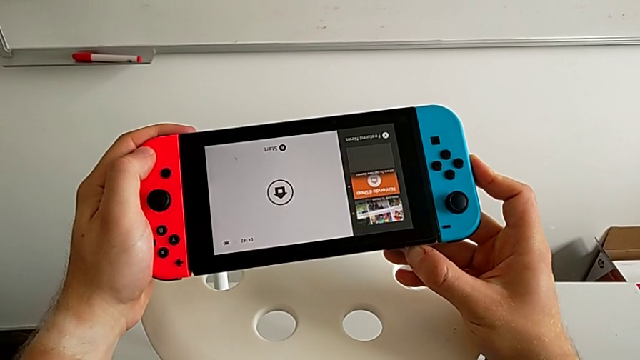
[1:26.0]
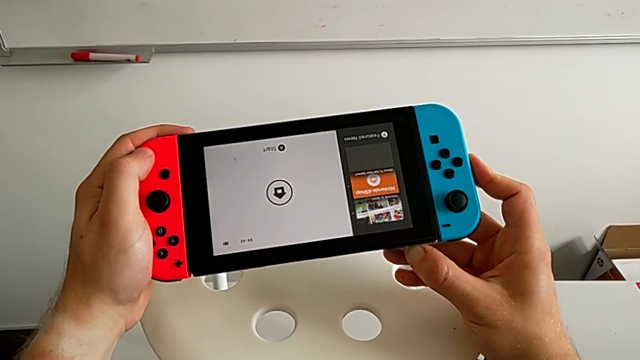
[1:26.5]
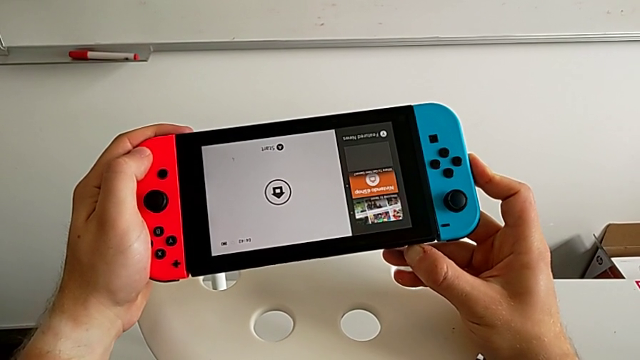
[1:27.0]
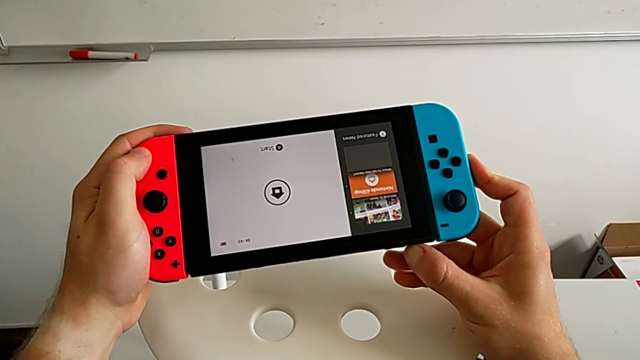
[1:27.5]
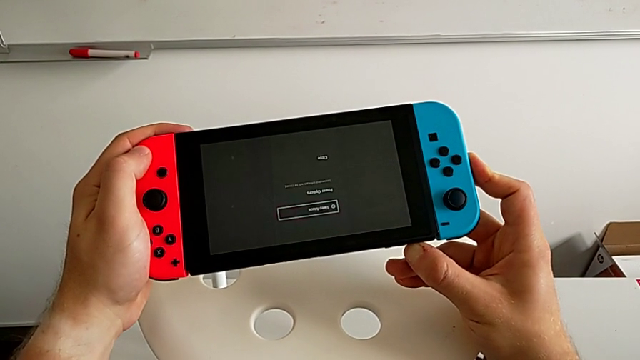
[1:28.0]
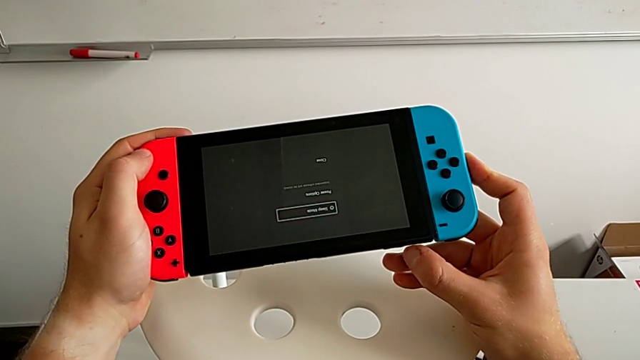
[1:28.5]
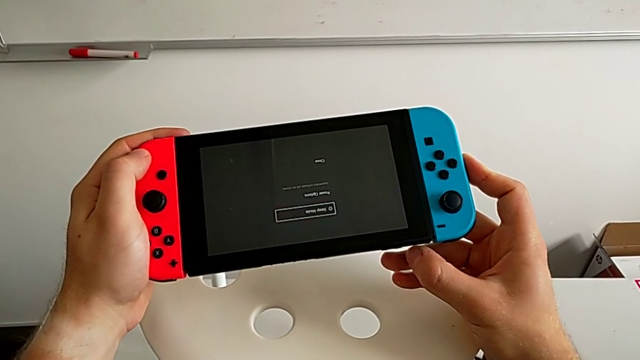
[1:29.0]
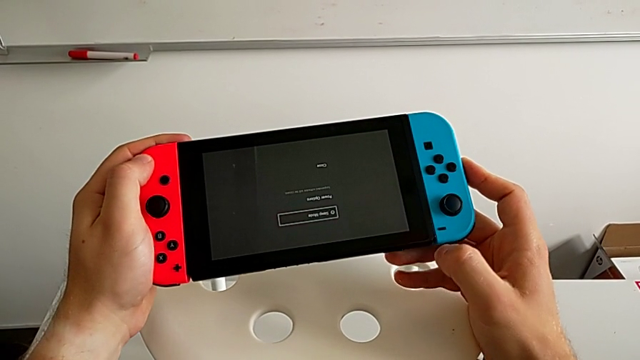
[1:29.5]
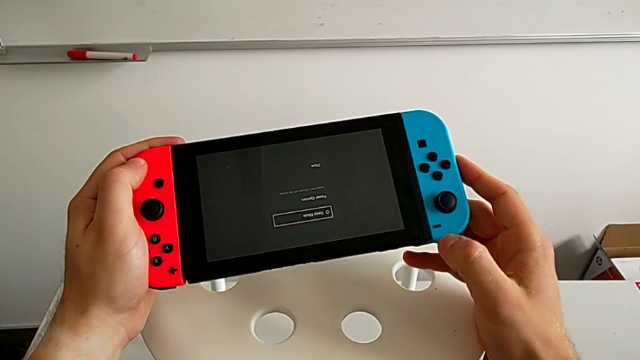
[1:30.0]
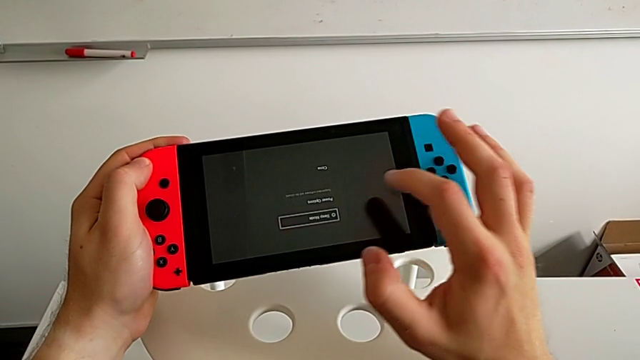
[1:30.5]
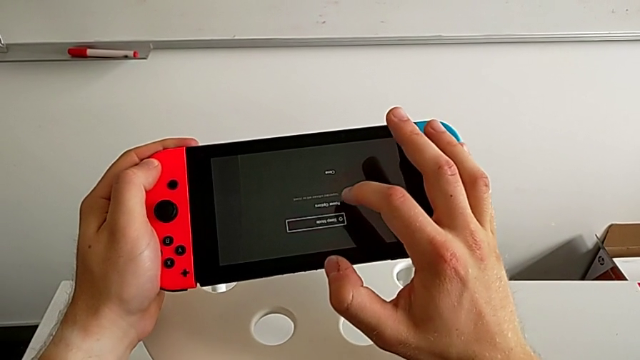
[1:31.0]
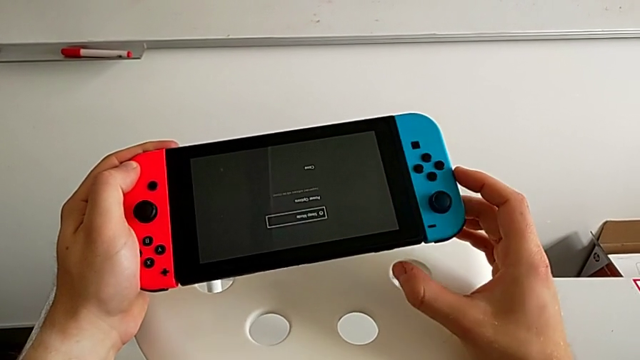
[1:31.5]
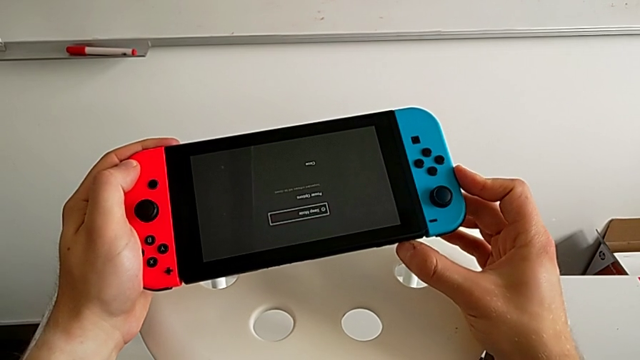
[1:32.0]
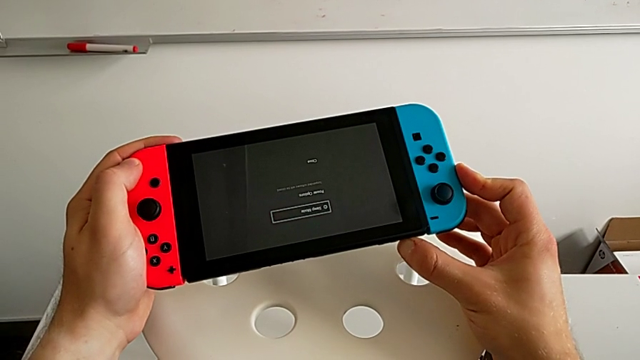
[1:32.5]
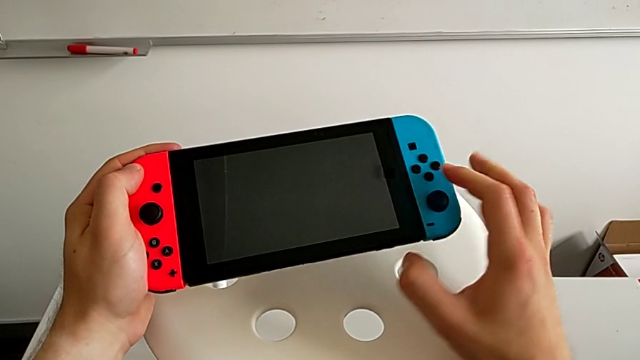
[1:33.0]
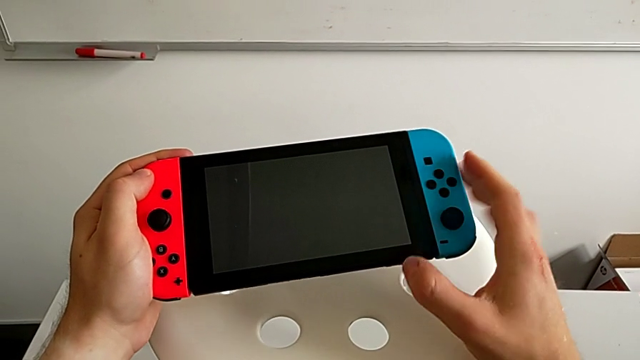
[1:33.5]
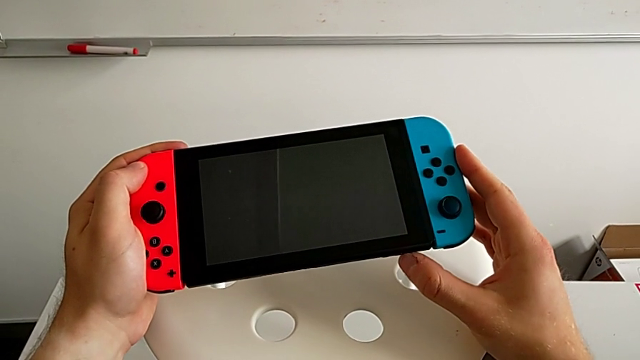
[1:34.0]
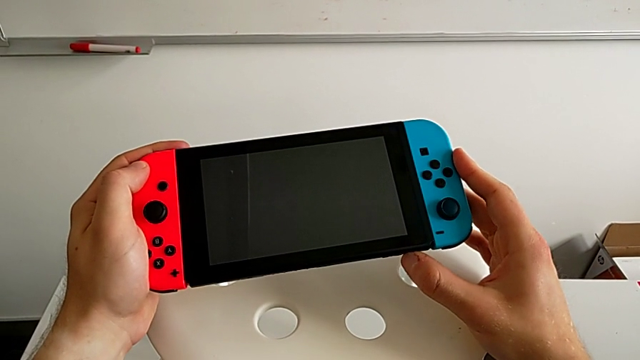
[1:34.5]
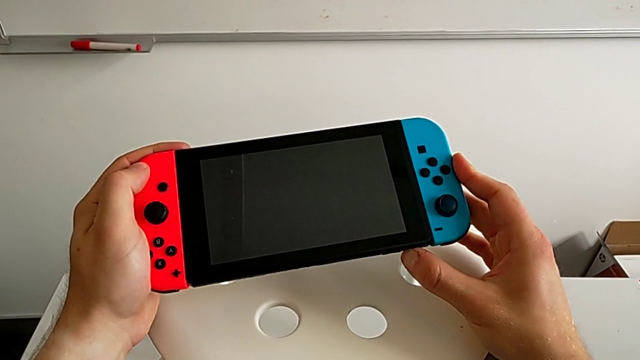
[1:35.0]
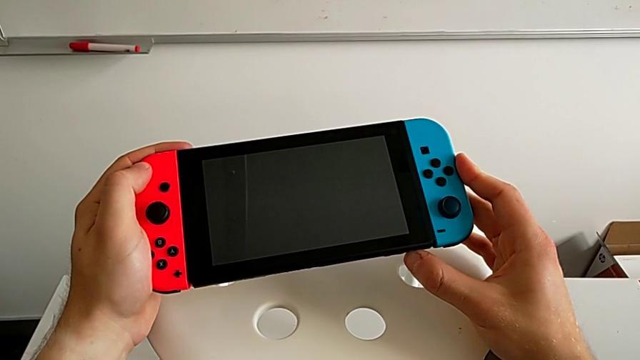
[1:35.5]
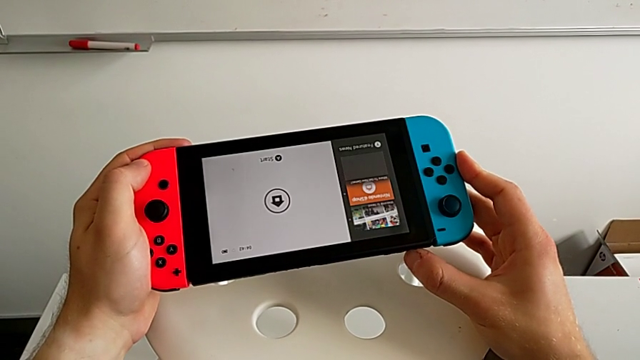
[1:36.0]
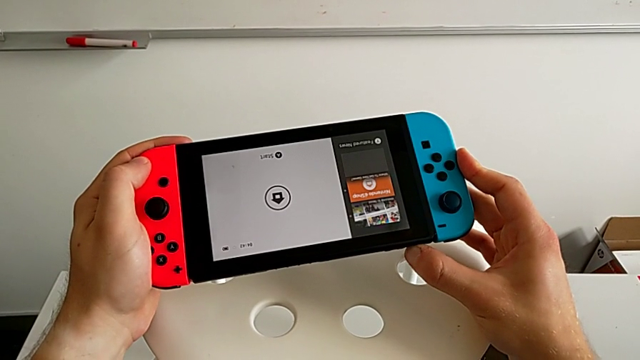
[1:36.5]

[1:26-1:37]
The camera wearer is exchanging Joy-Con controllers from the Nintendo Switch onto the Joy-Con straps. They hold the button.

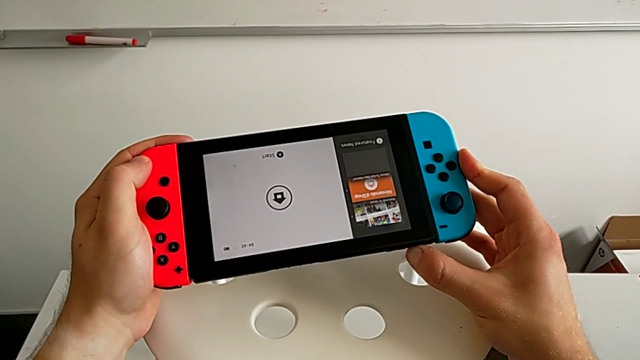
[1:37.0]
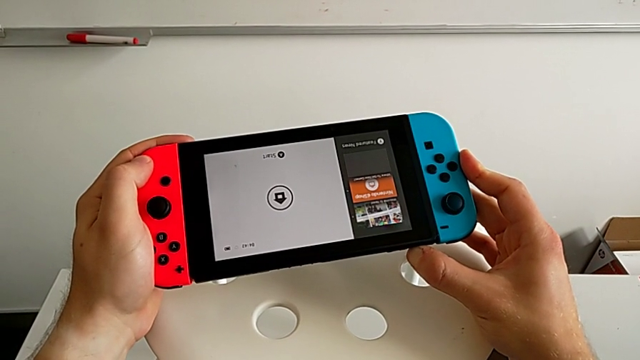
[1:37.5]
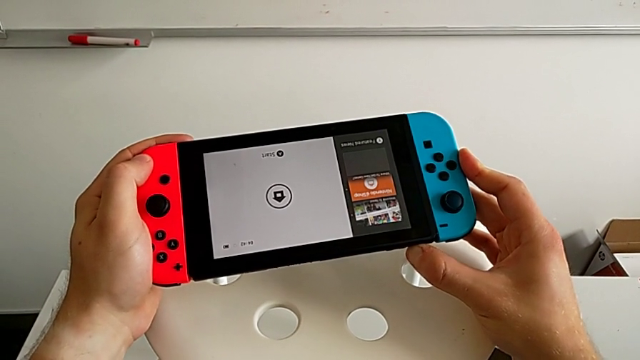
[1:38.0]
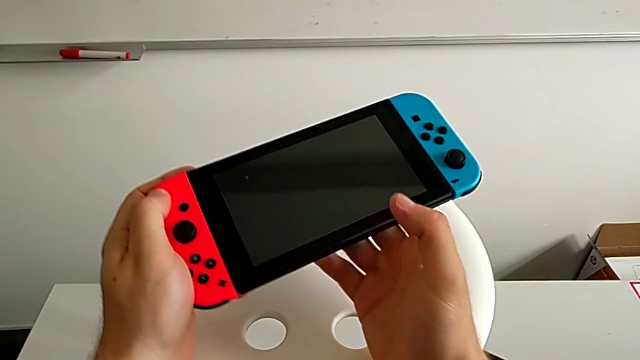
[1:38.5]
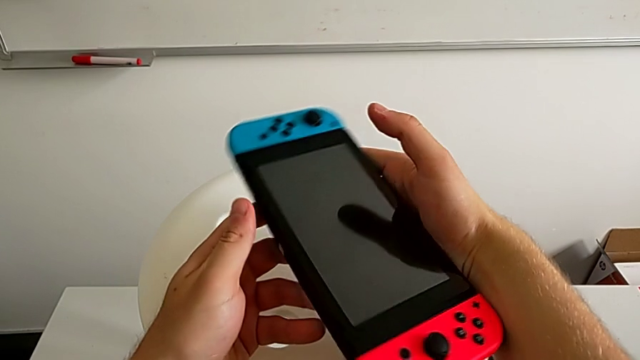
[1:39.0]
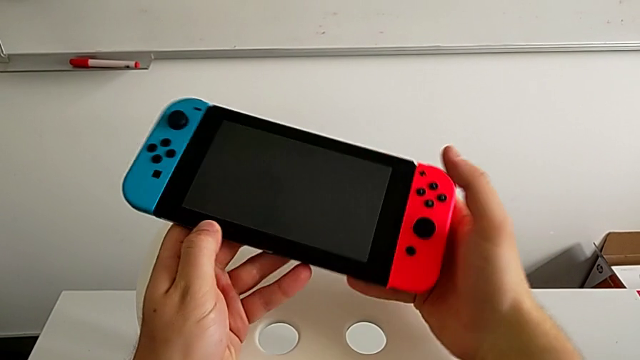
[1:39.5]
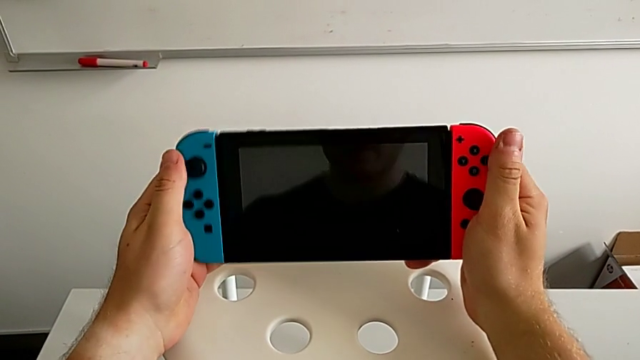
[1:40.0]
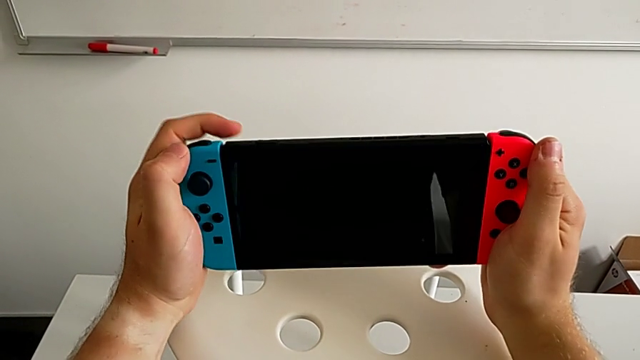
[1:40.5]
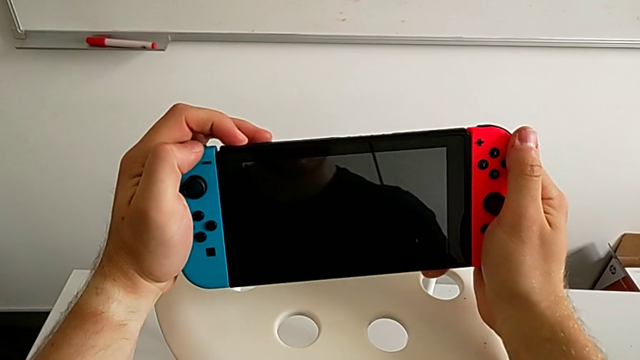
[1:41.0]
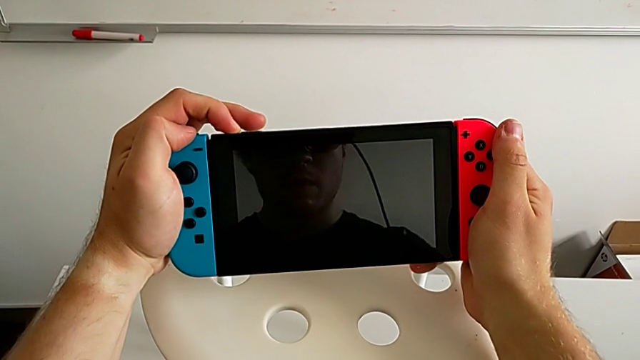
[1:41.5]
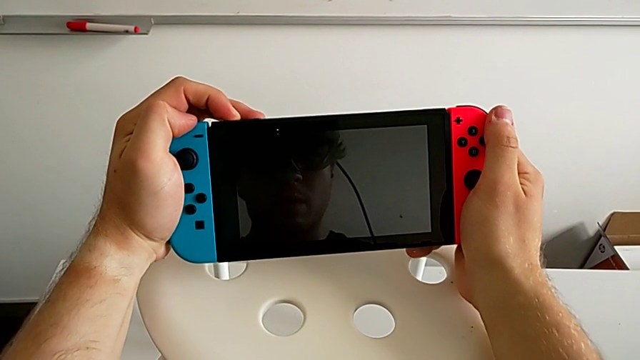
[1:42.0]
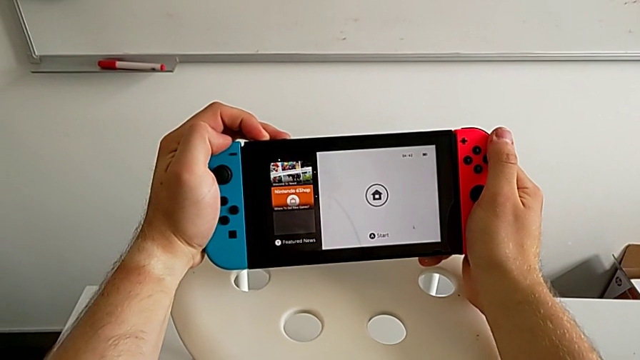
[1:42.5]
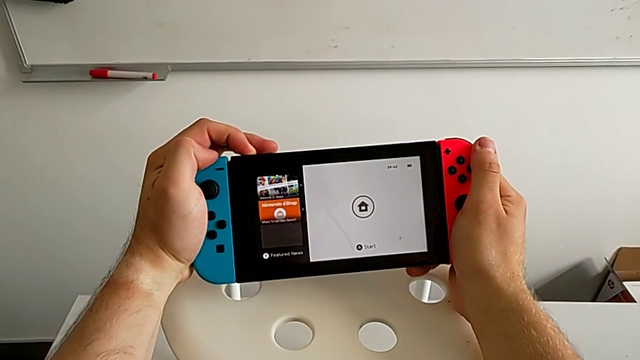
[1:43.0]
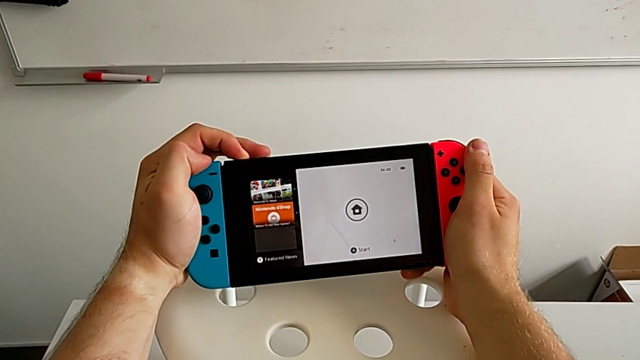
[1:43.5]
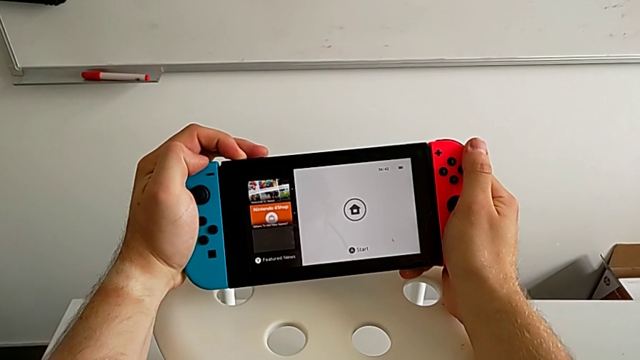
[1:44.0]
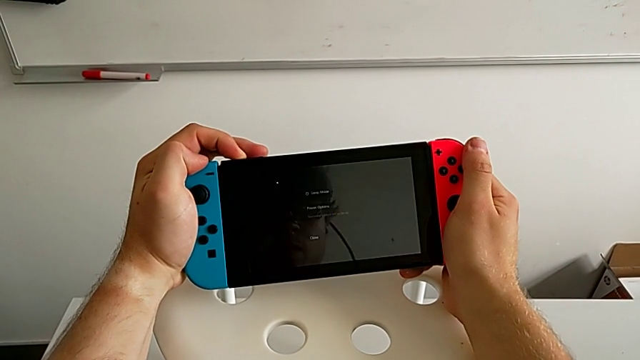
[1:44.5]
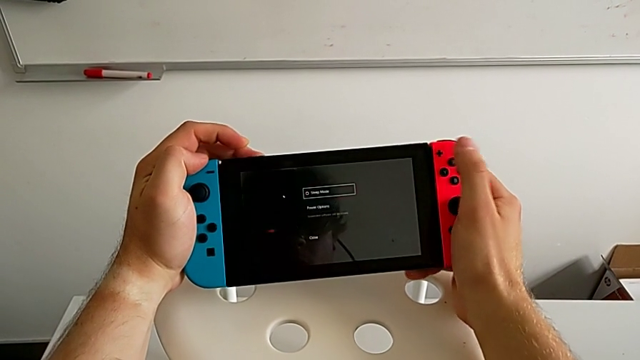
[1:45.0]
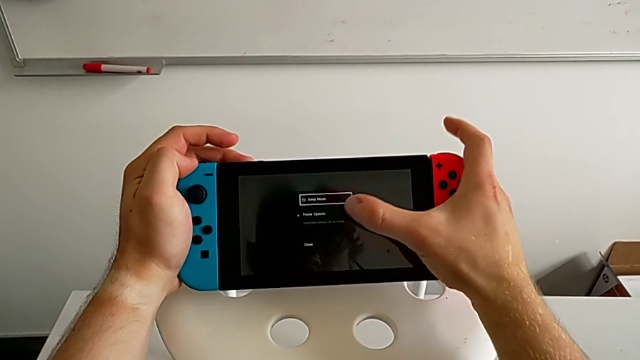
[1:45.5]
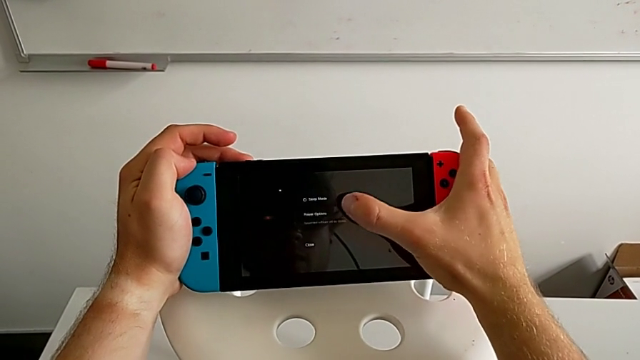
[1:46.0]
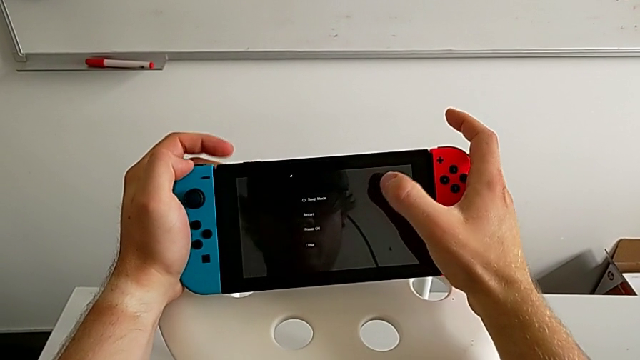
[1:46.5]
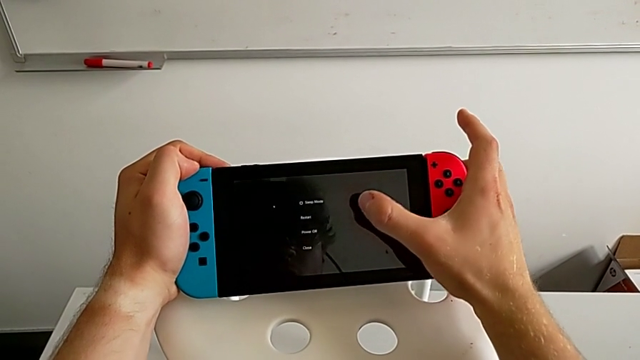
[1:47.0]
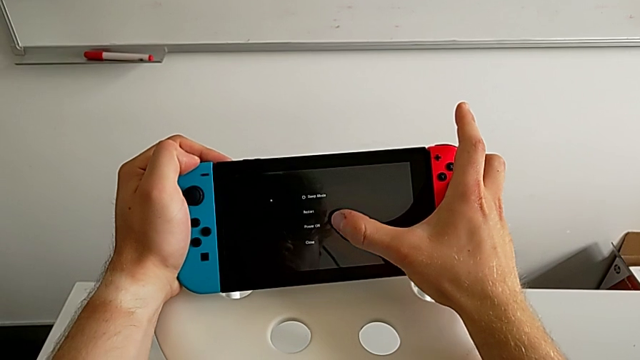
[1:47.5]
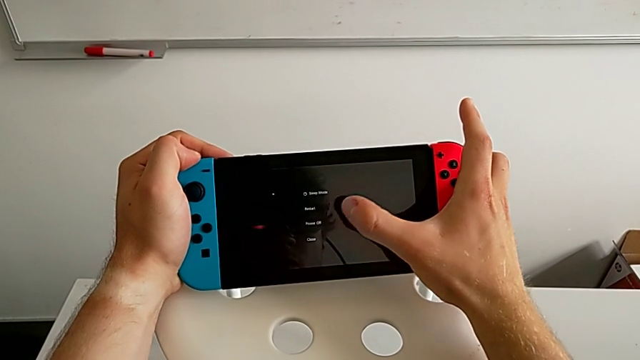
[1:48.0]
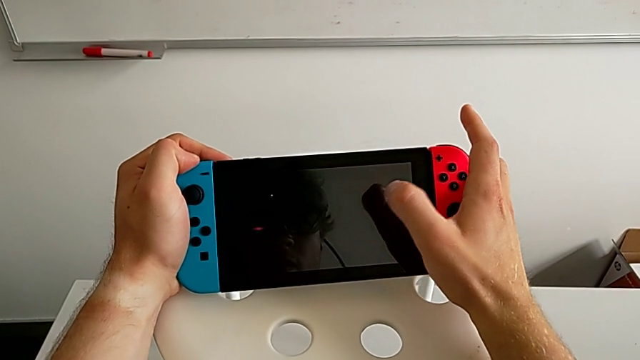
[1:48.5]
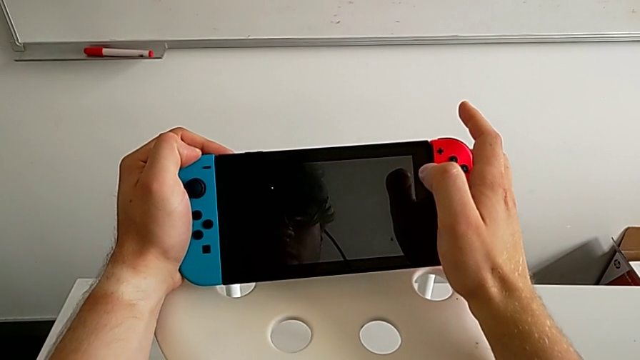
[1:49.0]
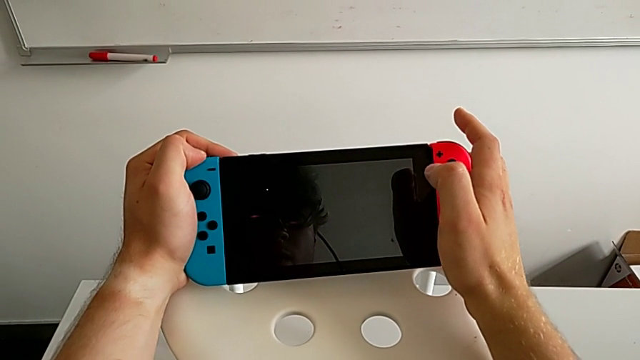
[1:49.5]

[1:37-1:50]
The camera wearer is exchanging Joy-Con controllers from the Nintendo Switch onto the Joy-Con straps. They press the button, hold it, rotate the Nintendo Switch and hold the button.
